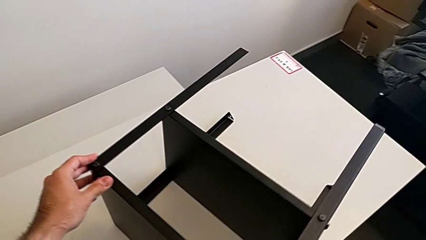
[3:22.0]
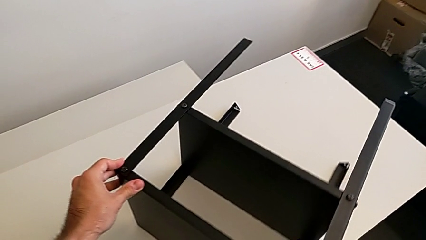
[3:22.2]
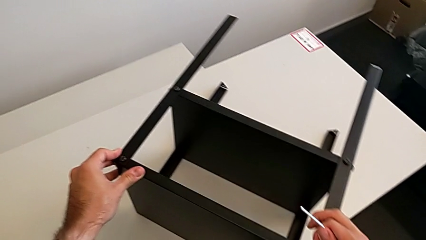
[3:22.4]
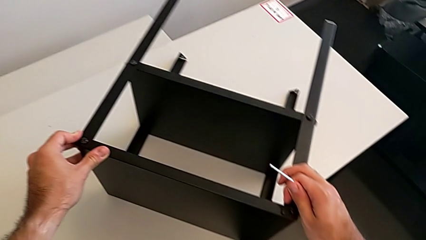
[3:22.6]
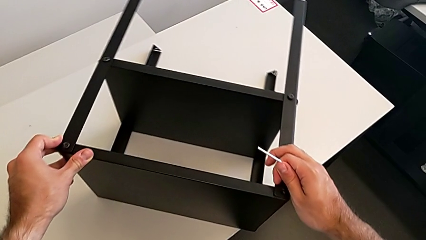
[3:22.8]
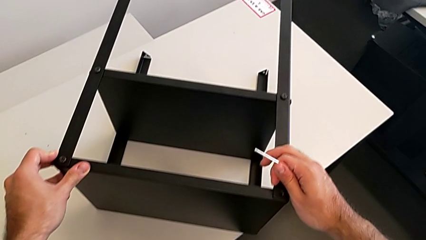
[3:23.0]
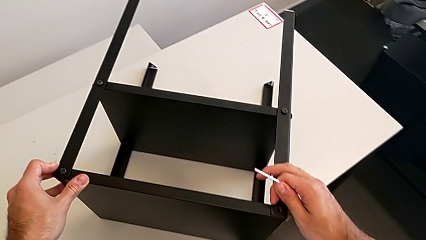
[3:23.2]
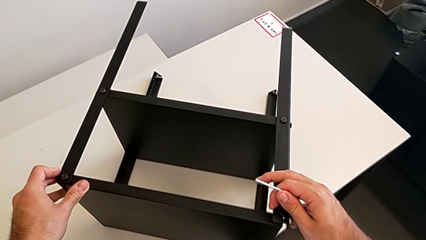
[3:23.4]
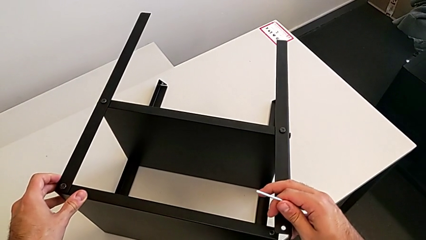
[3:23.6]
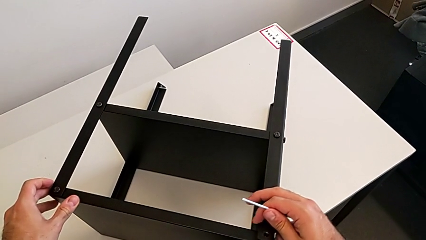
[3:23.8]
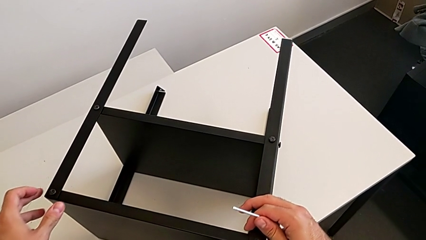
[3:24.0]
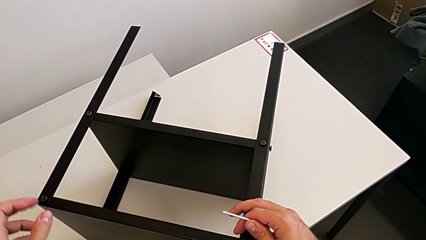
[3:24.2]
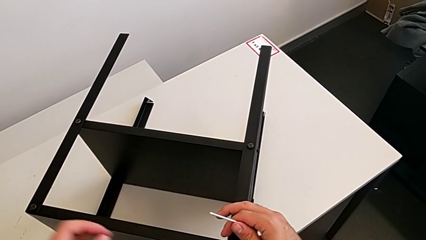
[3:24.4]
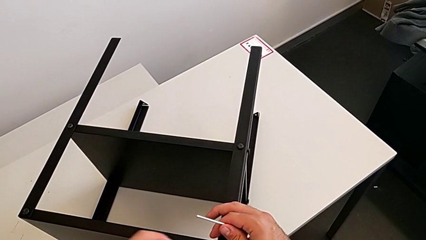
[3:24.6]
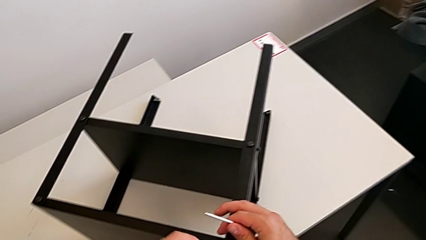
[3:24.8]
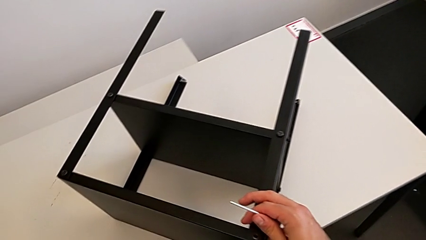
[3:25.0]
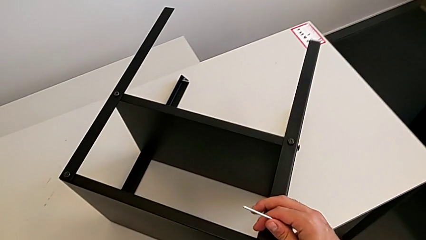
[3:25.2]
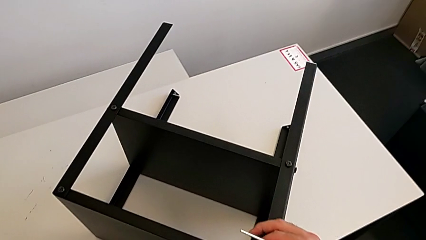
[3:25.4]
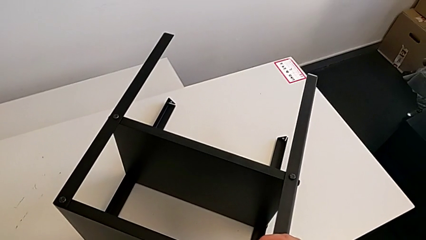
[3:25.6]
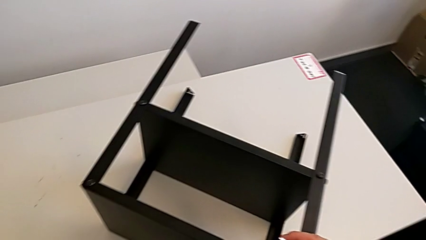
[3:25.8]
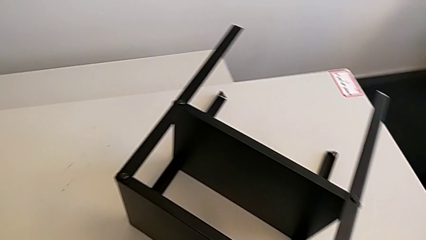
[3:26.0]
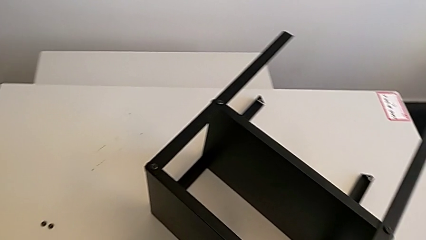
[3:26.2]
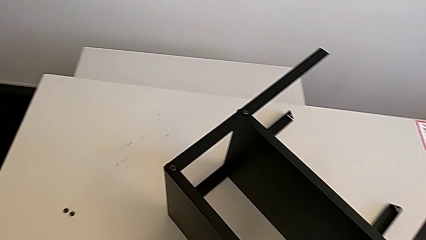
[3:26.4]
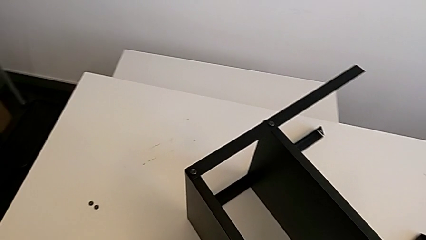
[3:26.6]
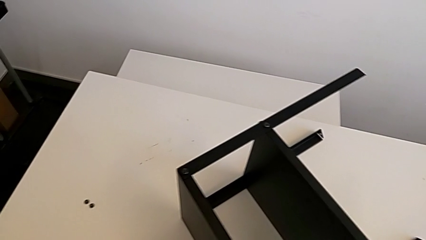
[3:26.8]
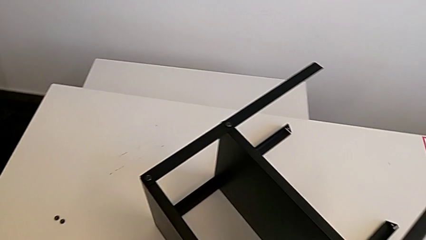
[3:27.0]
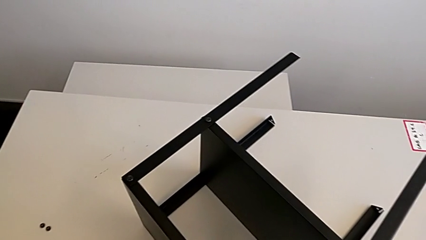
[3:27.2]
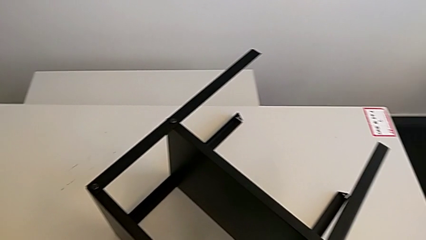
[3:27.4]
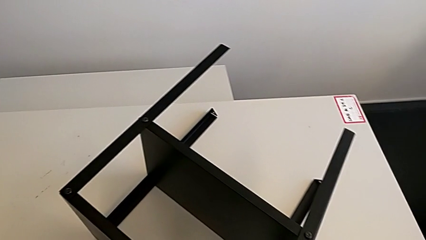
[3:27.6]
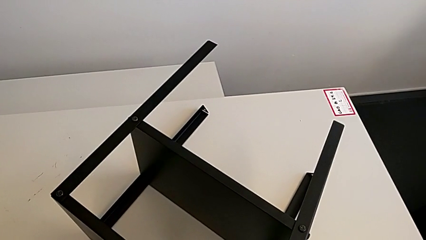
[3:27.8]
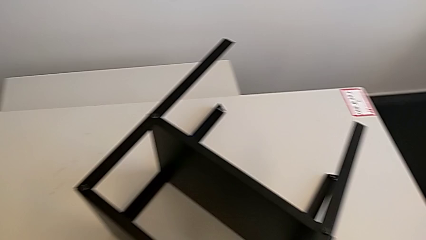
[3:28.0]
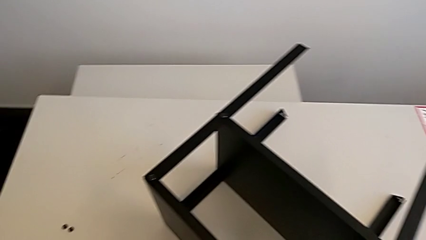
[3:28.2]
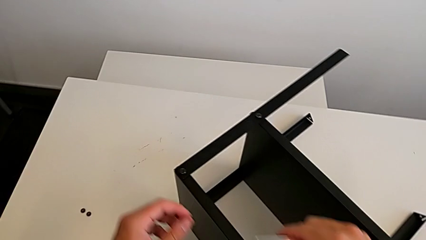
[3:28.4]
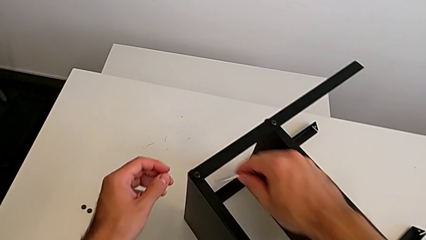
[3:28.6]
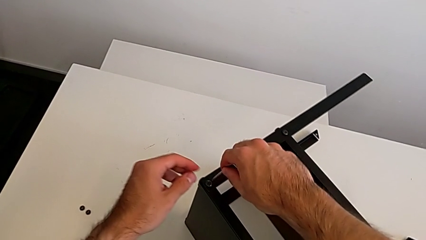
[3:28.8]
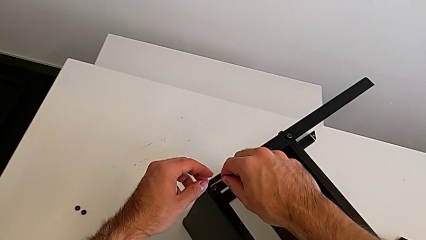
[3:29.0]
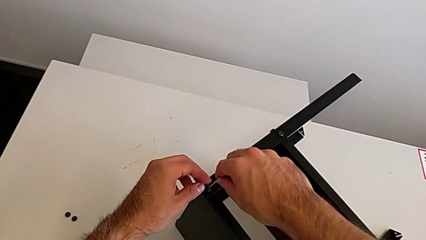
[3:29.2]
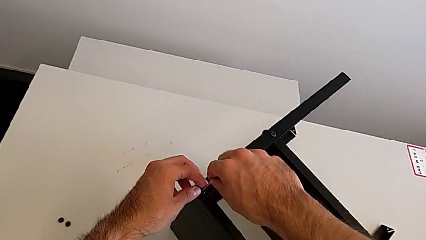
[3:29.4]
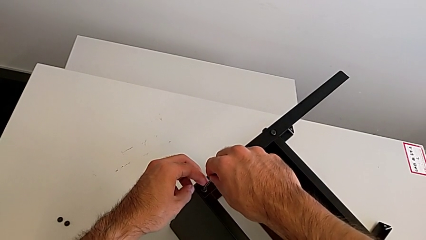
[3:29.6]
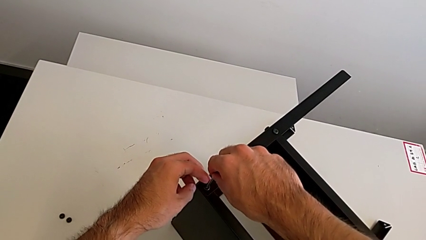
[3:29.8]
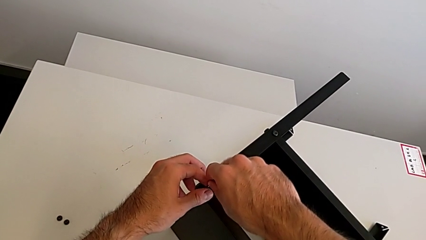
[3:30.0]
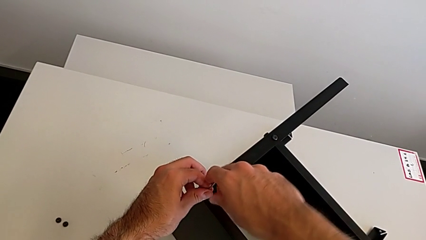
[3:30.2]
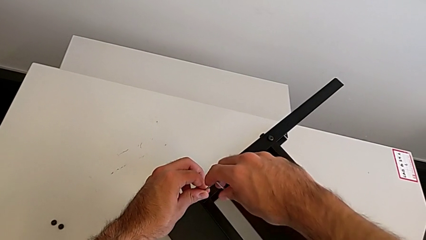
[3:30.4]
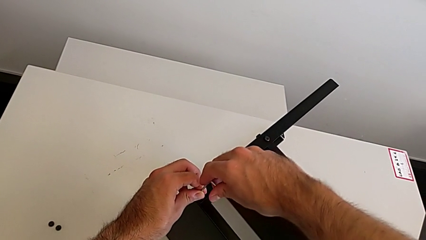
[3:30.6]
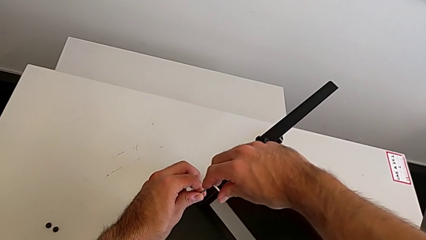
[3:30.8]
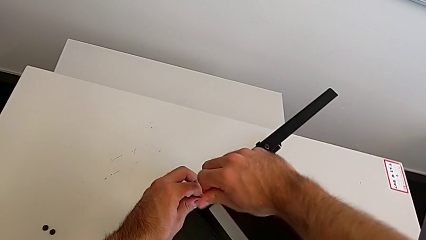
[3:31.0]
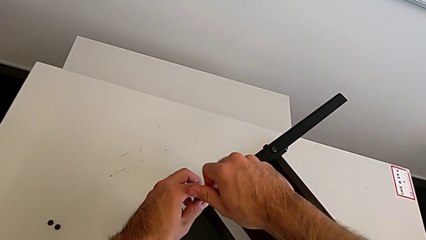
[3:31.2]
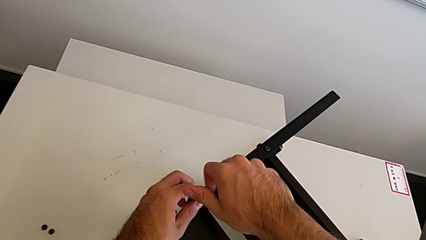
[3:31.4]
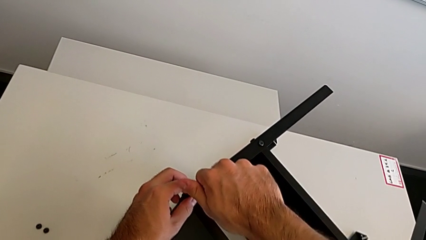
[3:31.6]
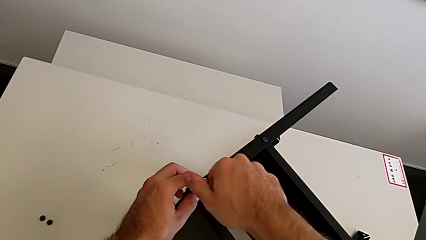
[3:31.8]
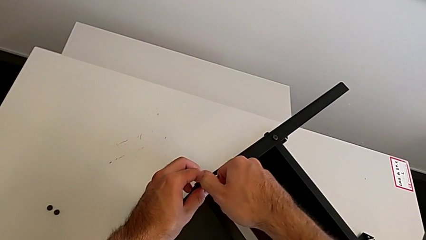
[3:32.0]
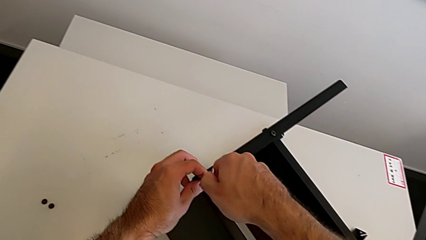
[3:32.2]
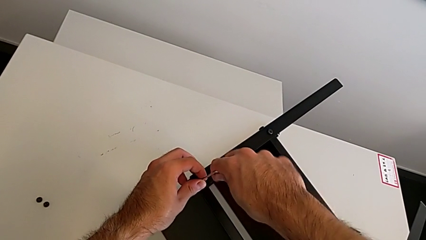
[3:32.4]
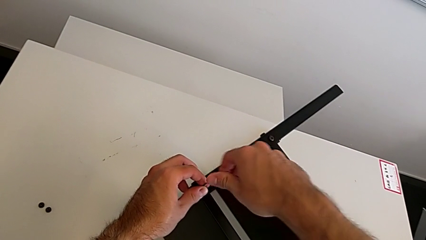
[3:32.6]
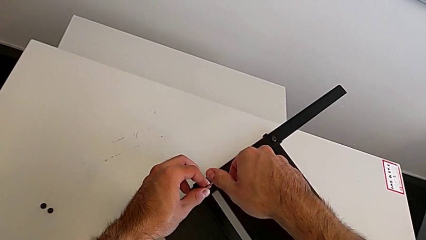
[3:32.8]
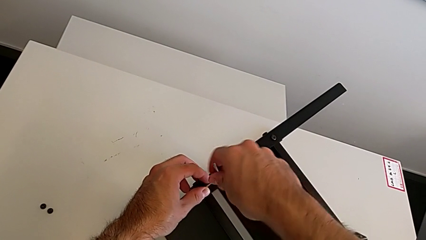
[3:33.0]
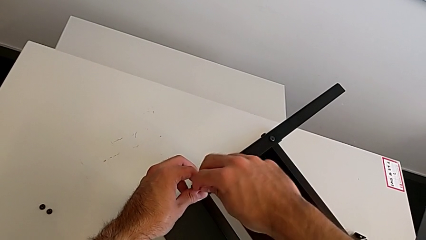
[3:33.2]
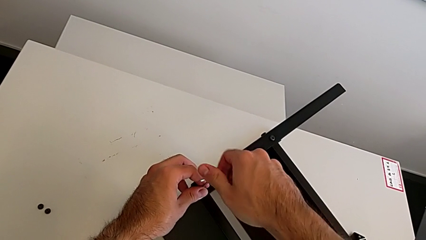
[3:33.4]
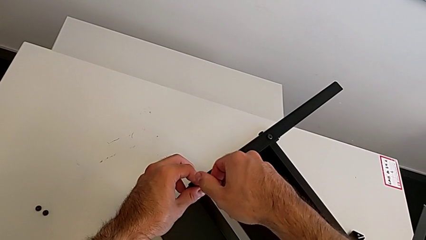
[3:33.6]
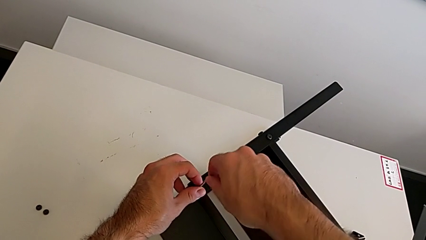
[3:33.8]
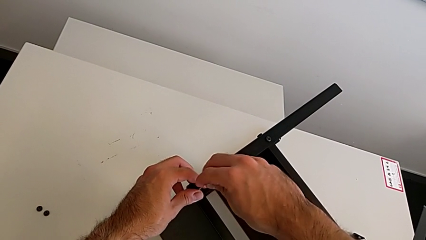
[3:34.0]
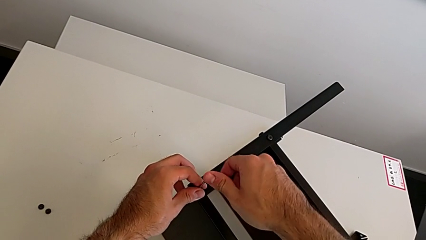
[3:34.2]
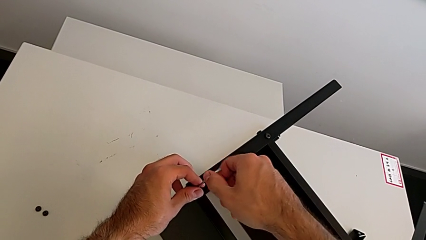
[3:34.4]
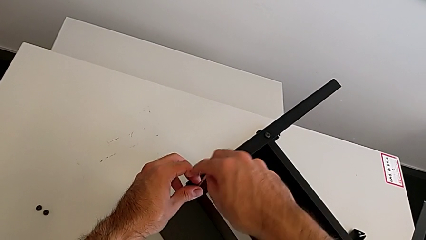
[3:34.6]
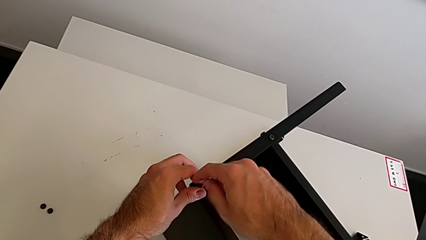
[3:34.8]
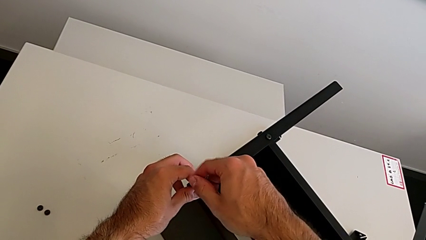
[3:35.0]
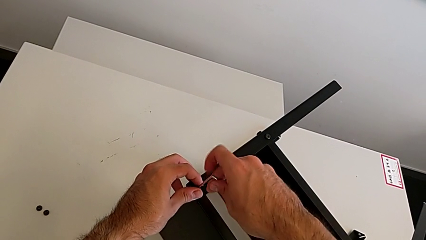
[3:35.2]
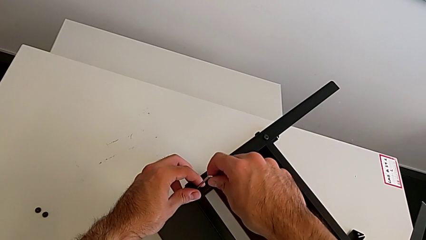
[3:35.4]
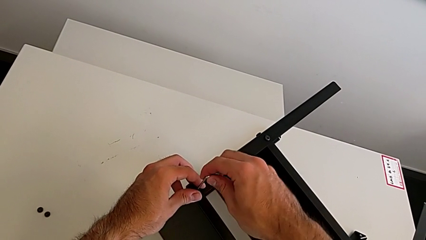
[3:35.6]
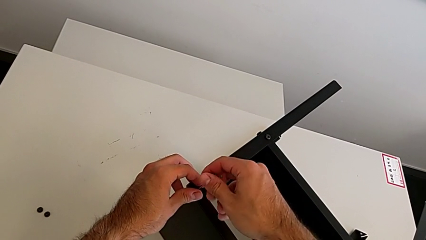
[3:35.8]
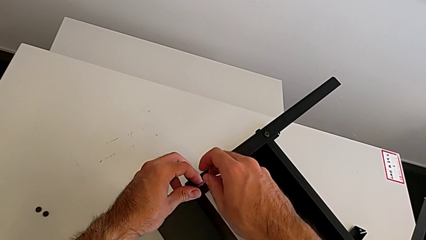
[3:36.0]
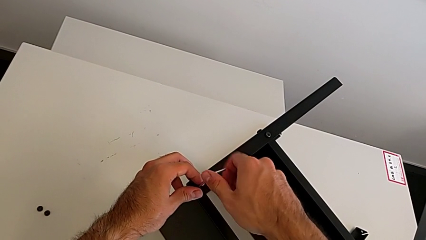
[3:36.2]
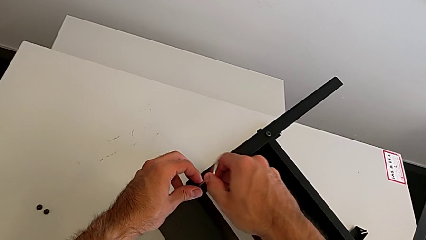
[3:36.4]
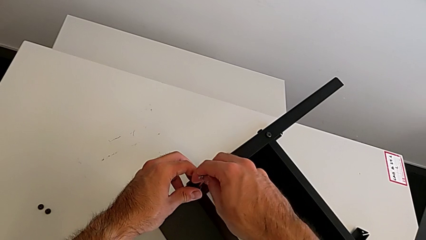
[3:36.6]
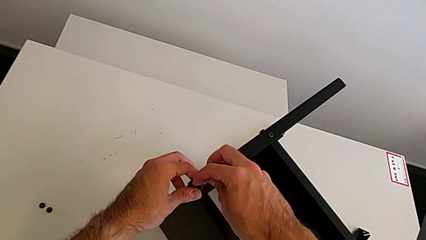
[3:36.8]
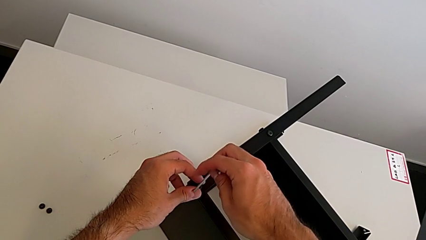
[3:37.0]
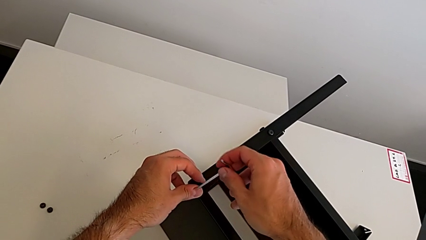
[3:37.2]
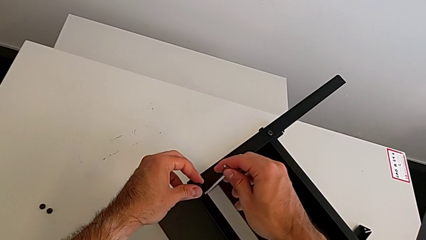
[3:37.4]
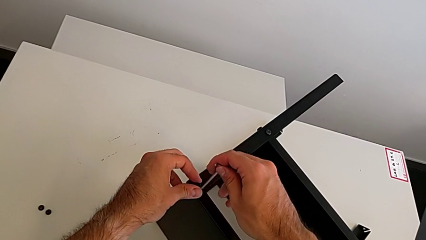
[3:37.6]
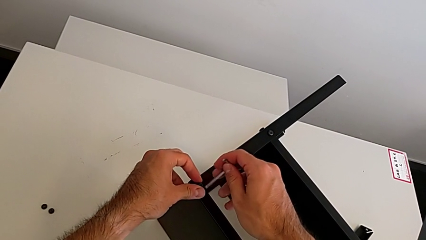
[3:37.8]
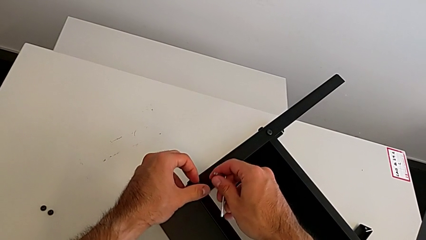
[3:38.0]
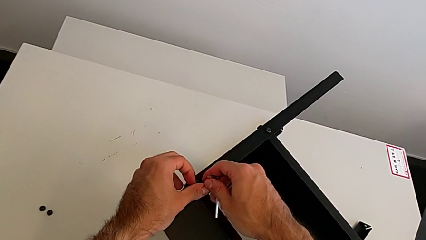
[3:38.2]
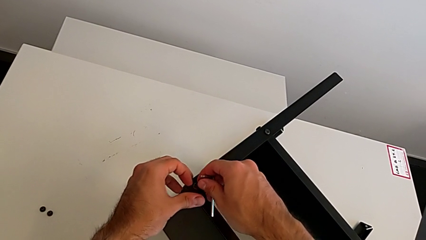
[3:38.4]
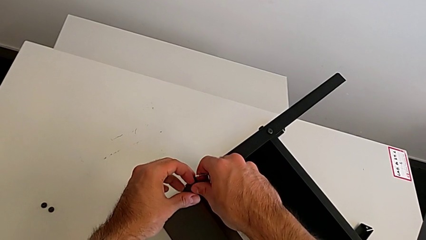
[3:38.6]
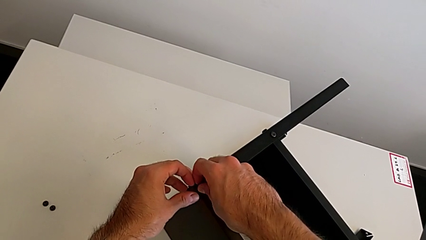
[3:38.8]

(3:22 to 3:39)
The camera wearer is unscrewing the top shelf using an Allen key. They rotate the nightstand, press the leg, insert the hex socket head, unscrew it, withdraw the Allen wrench and unscrew the hex socket head.
